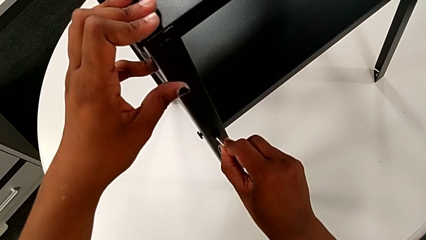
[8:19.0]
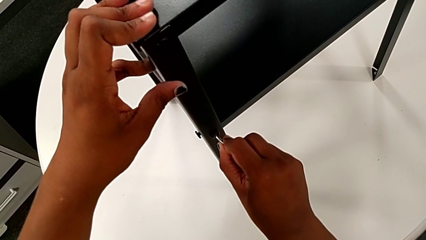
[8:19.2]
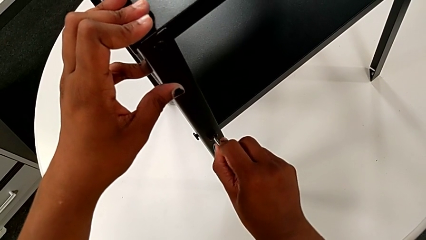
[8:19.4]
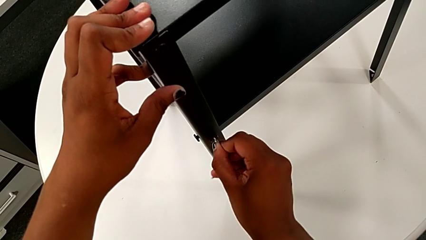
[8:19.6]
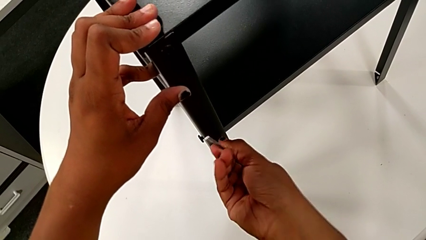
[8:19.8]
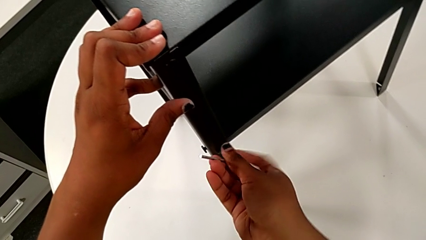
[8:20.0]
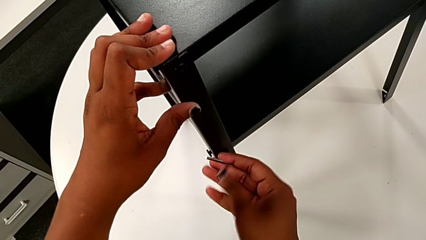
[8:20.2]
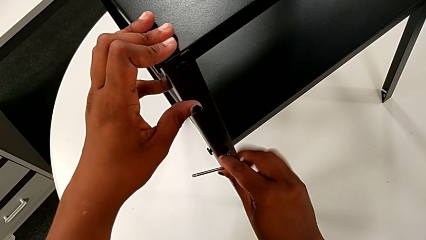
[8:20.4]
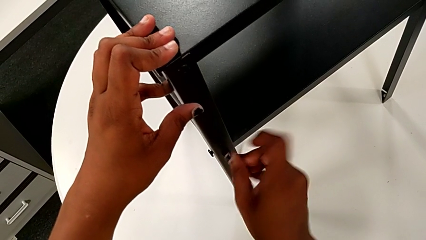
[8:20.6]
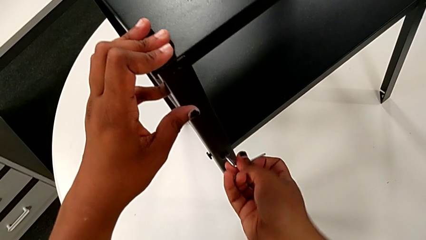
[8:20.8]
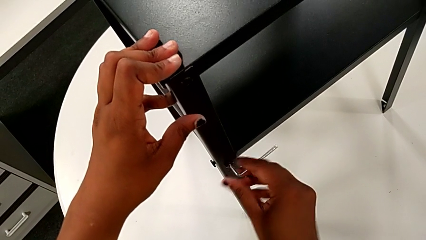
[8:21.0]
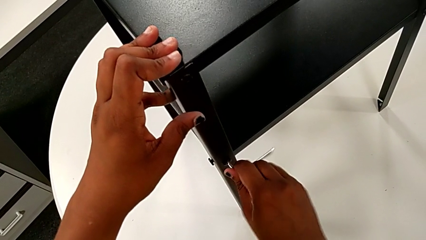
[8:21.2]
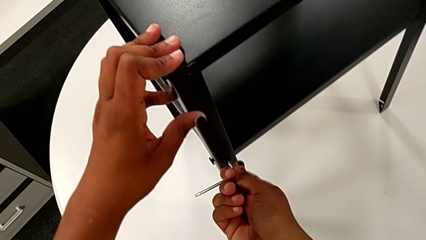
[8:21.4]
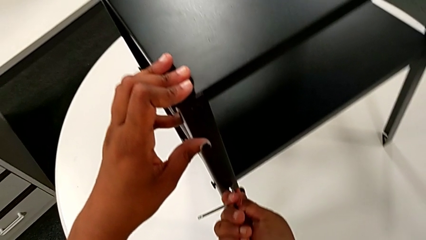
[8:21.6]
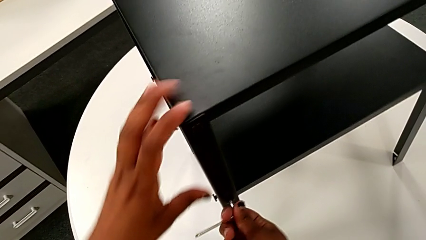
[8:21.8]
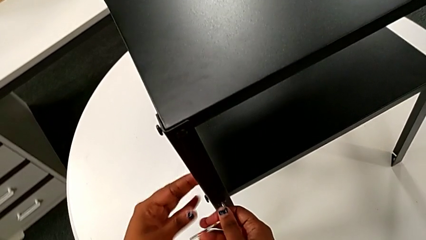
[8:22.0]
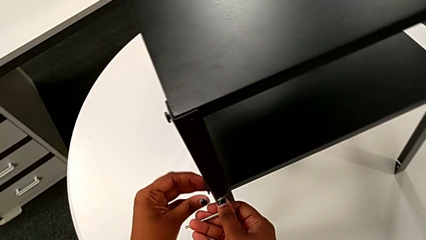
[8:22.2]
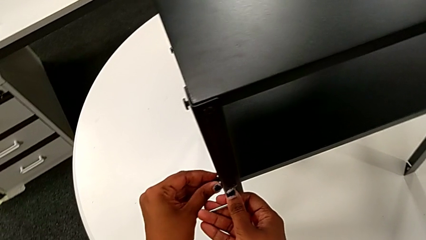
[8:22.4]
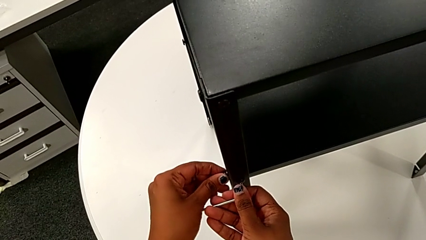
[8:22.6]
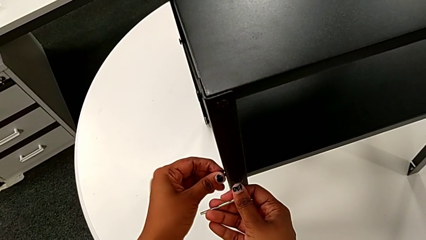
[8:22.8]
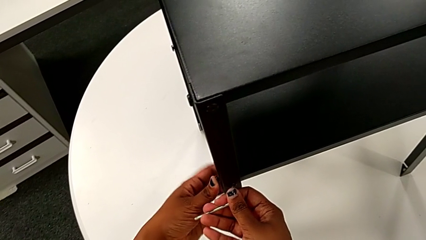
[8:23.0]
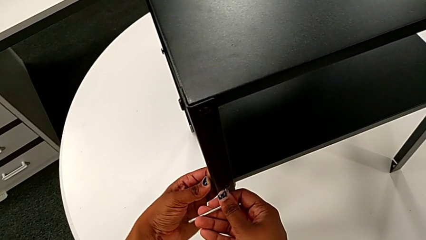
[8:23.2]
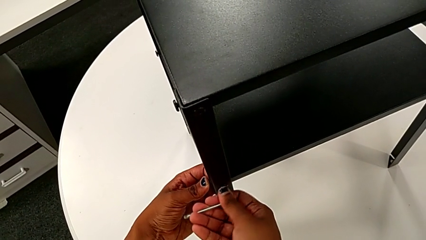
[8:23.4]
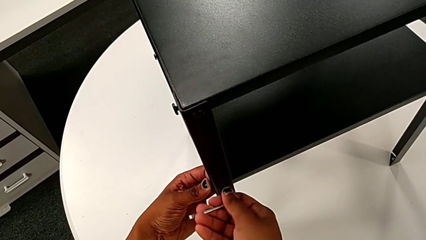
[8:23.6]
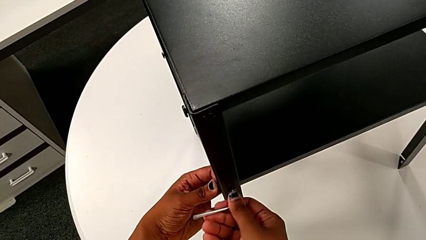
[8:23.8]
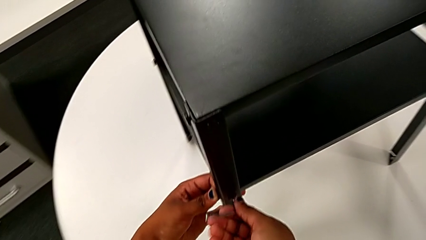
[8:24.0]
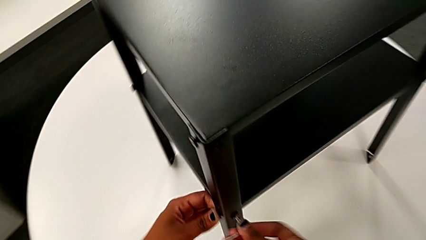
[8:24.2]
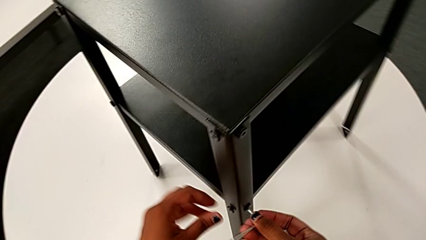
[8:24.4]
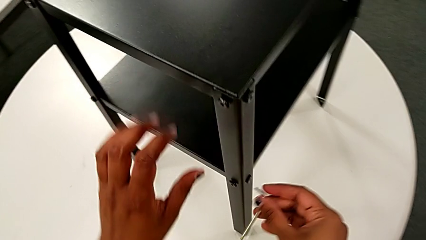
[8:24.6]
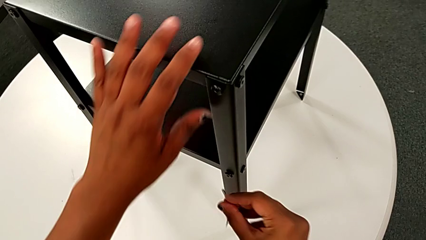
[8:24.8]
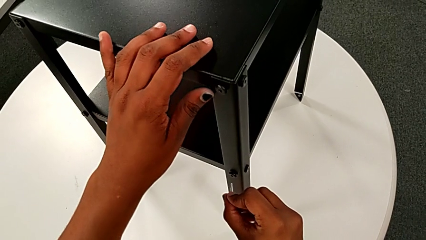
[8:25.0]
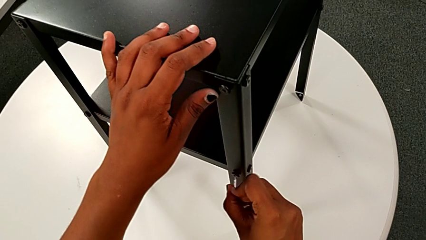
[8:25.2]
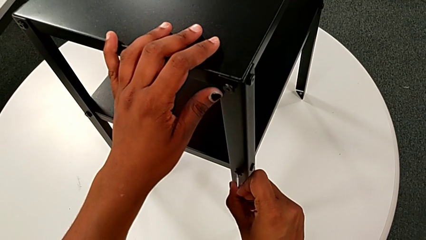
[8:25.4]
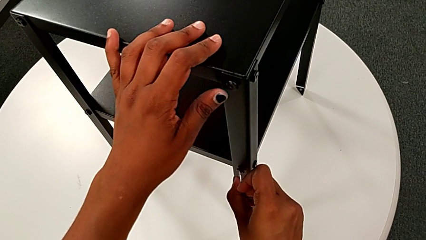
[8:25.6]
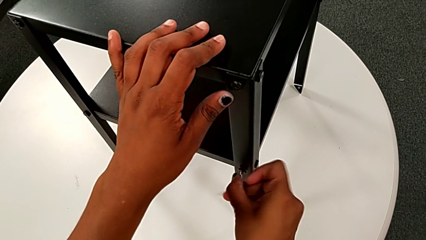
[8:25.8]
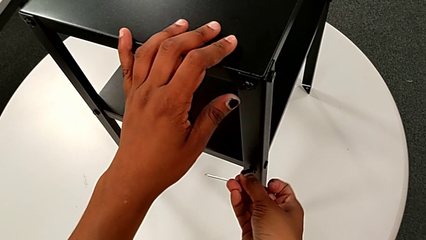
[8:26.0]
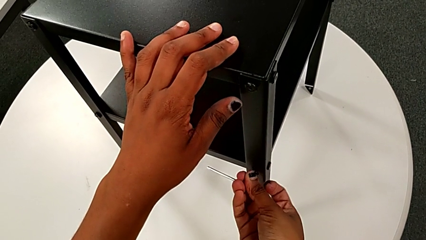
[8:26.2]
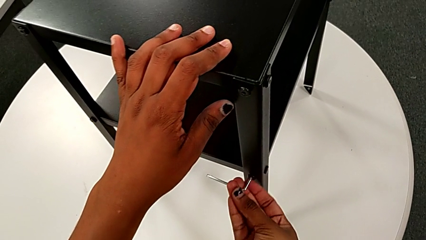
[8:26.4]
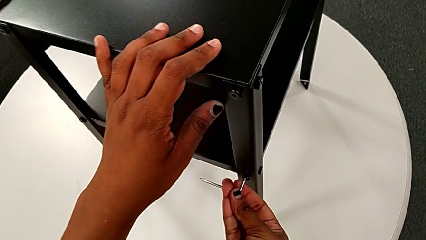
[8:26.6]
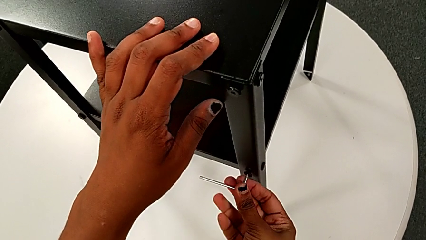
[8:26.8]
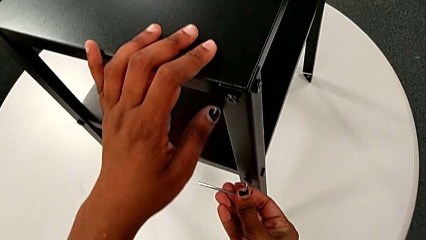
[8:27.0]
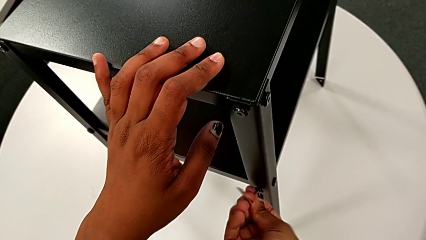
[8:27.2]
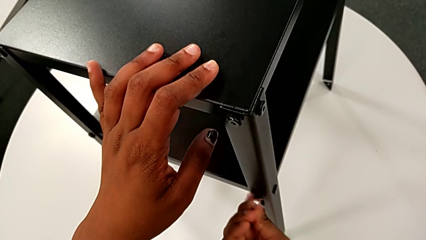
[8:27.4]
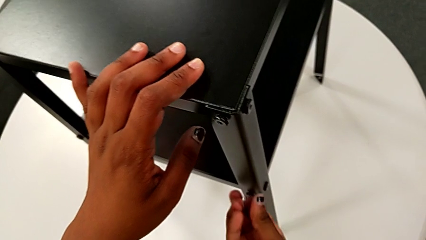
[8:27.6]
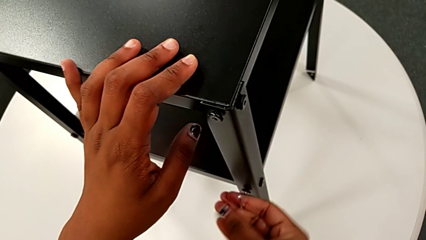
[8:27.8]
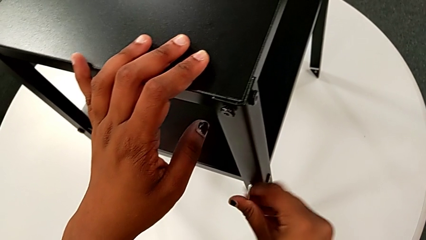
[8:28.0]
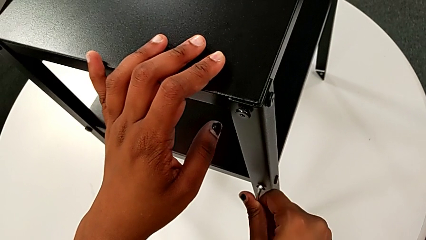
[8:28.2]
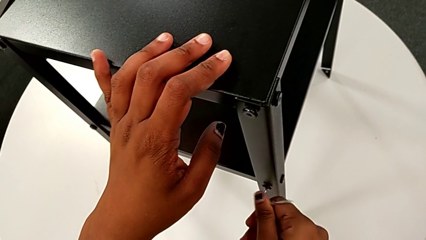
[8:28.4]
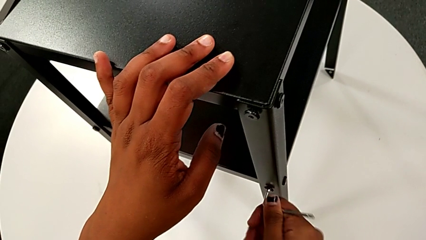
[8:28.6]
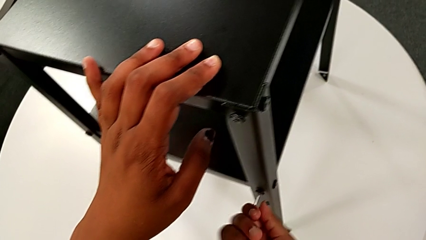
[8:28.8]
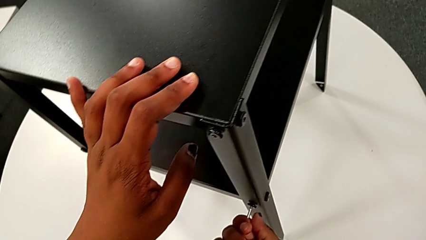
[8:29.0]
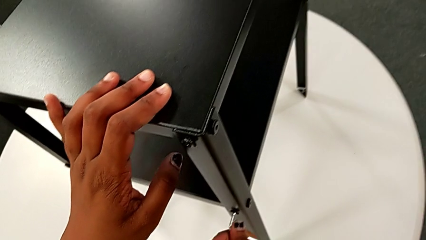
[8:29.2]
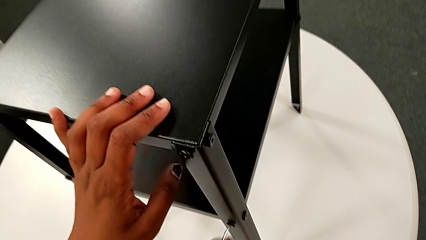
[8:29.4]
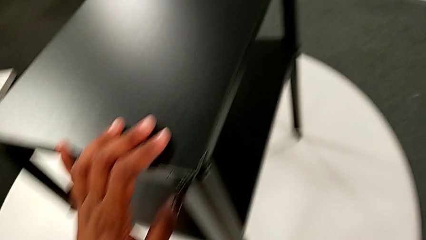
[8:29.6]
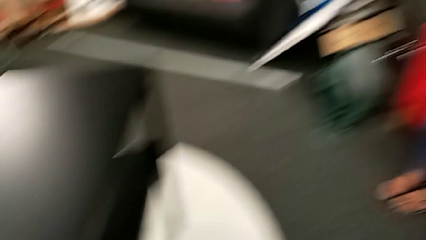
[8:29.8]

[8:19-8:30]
The camera wearer is tightening the screws on the nightstand. They screw the hex socket head, withdraw the Allen wrench, insert it, screw the hex socket head and withdraw the Allen wrench.
